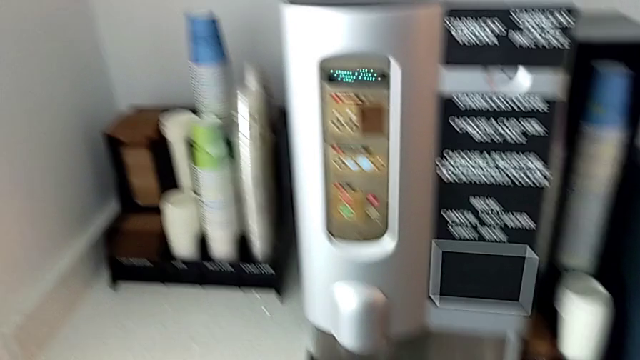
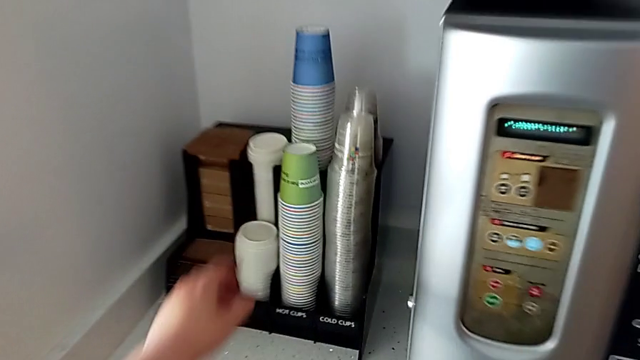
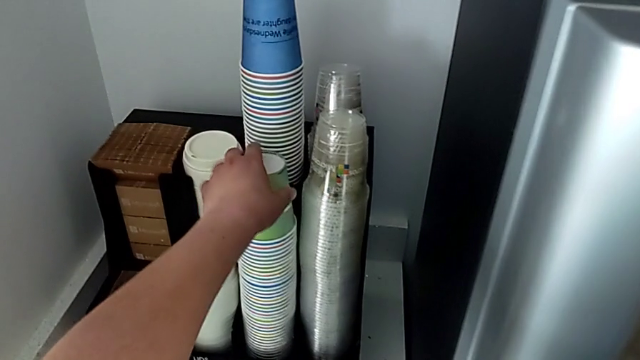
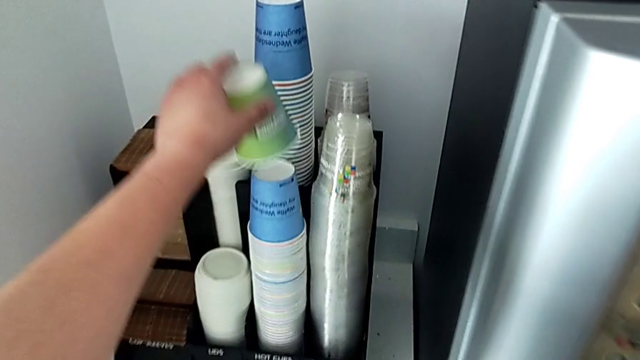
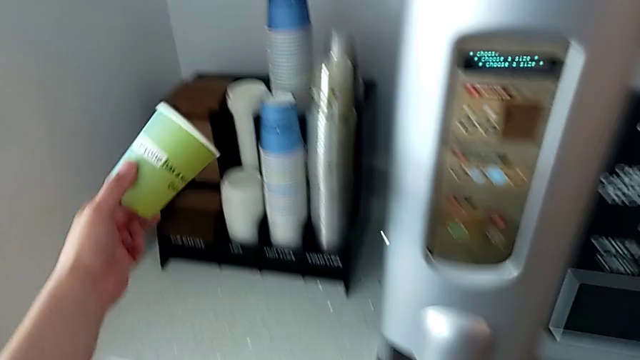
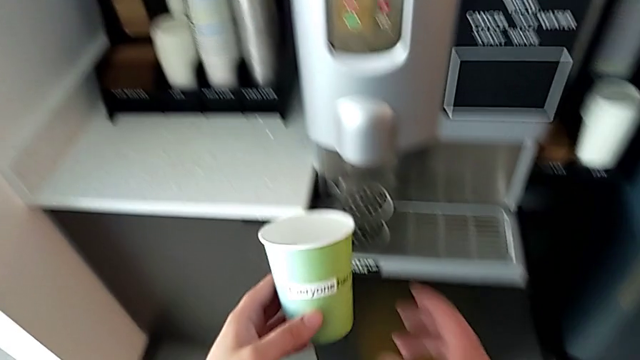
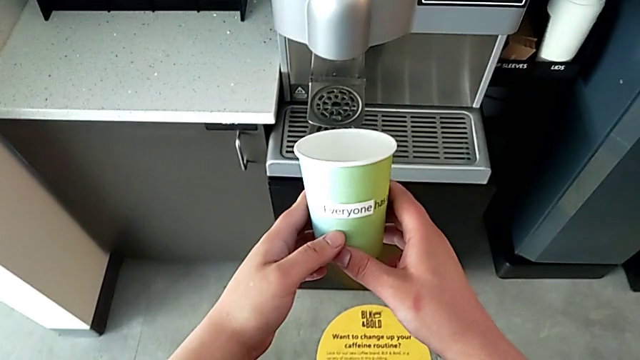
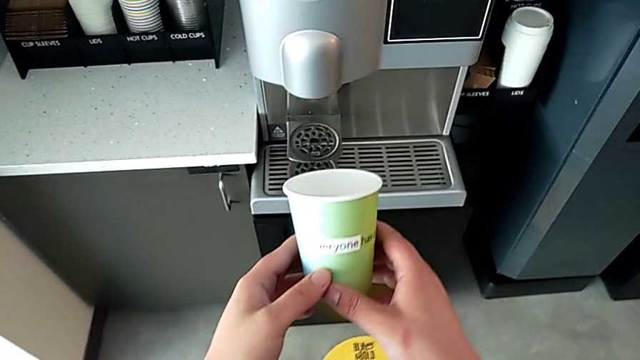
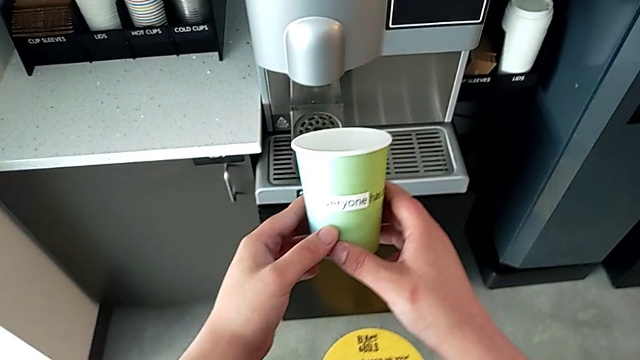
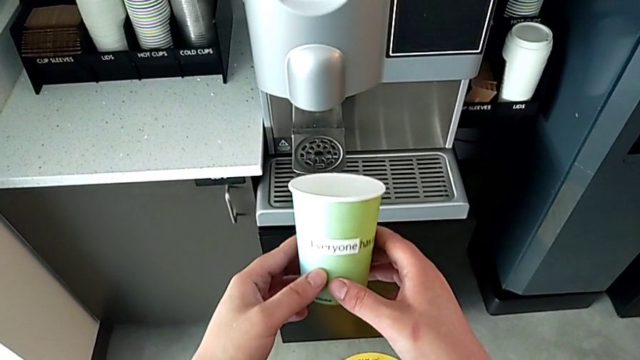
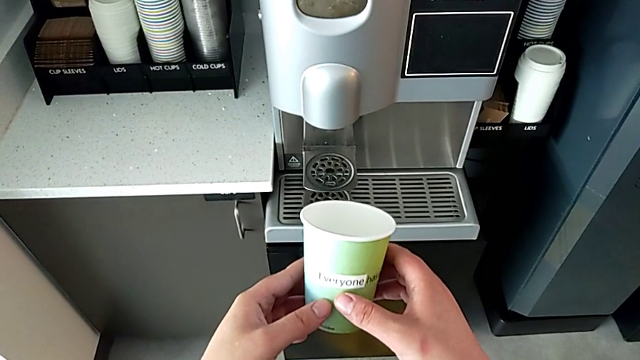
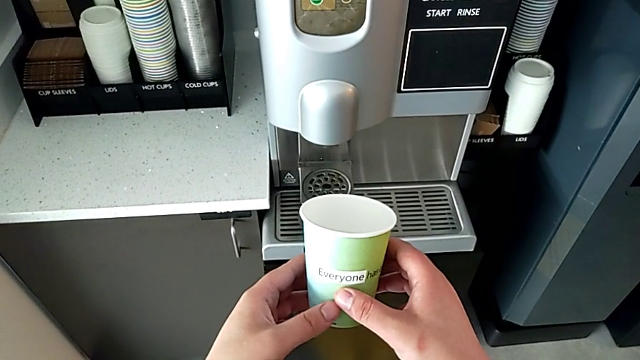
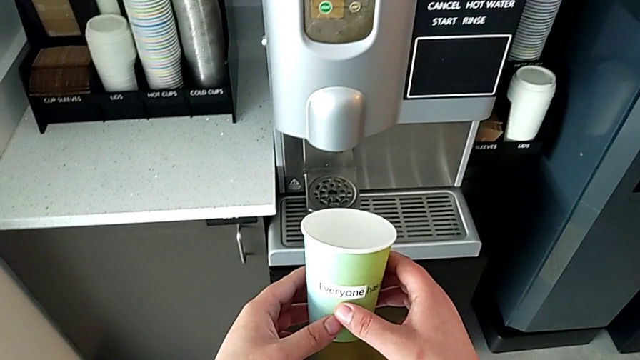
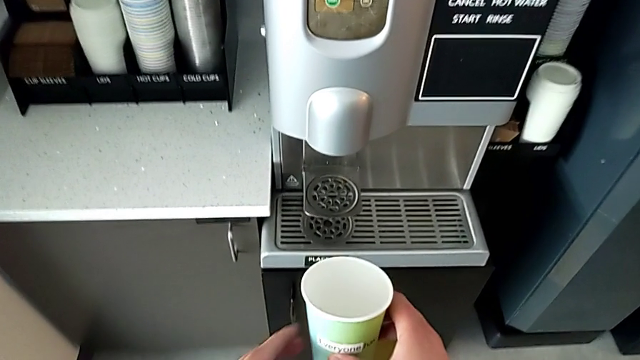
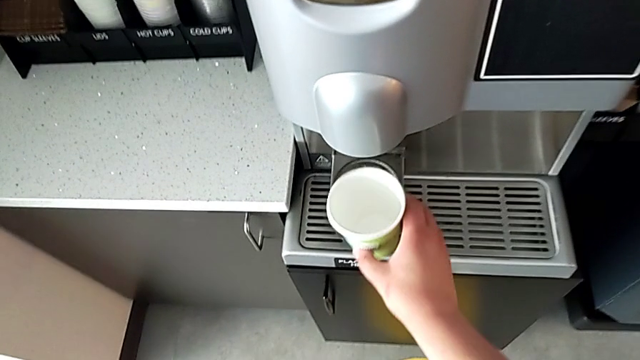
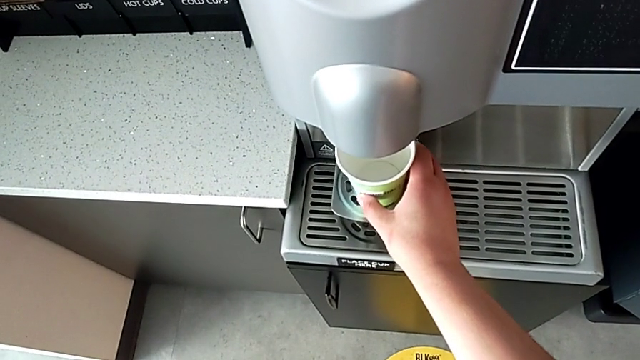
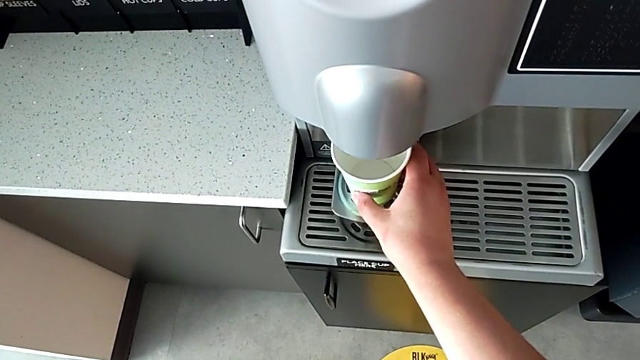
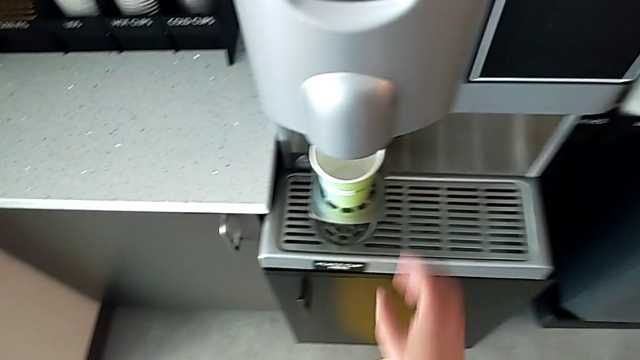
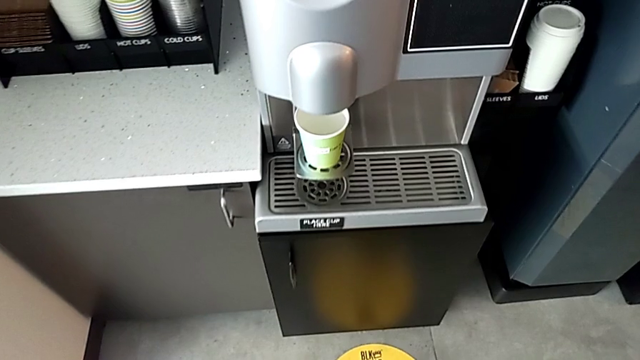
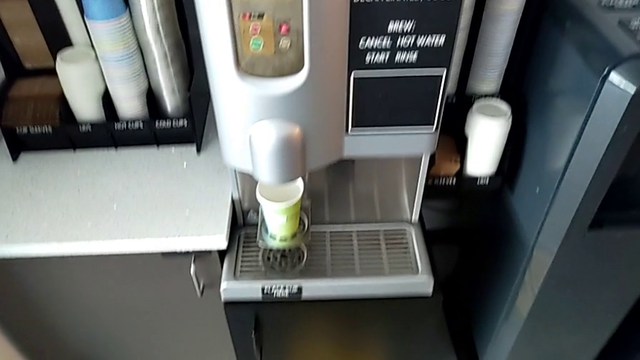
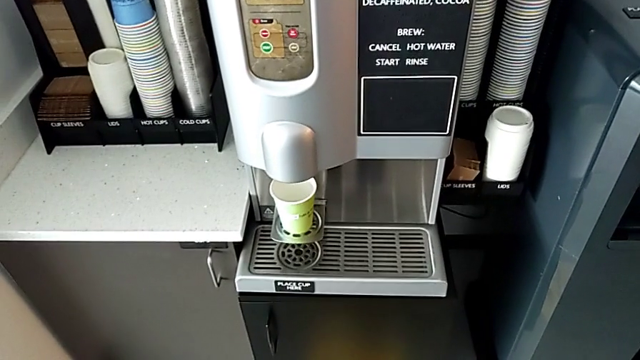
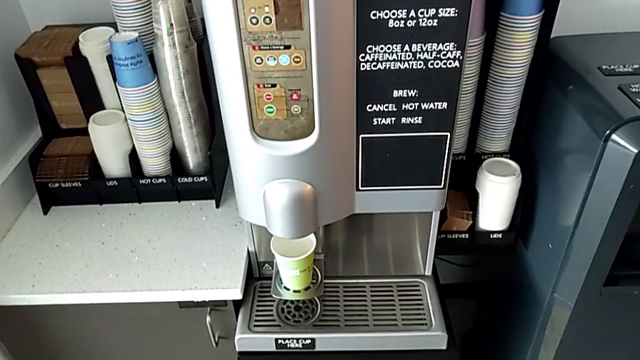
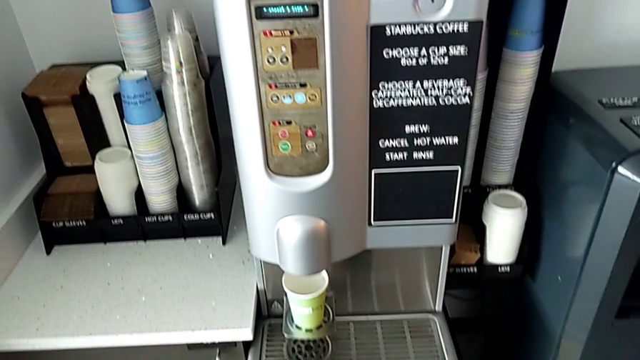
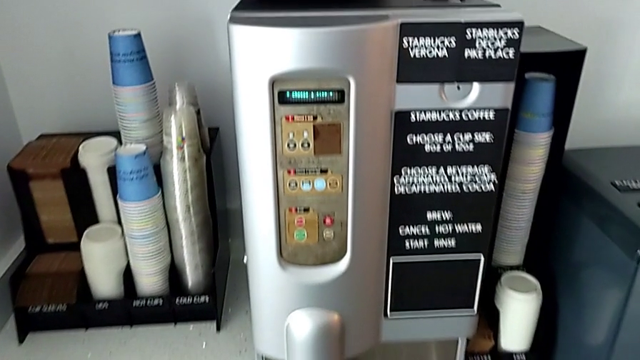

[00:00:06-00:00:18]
The camera wearer is making a coffee cup. They grab the cup, lift it, hold it and place it.

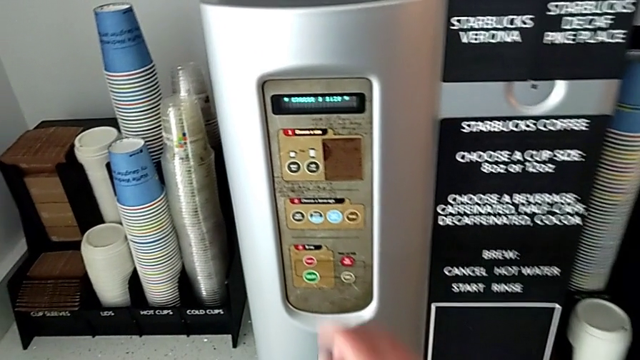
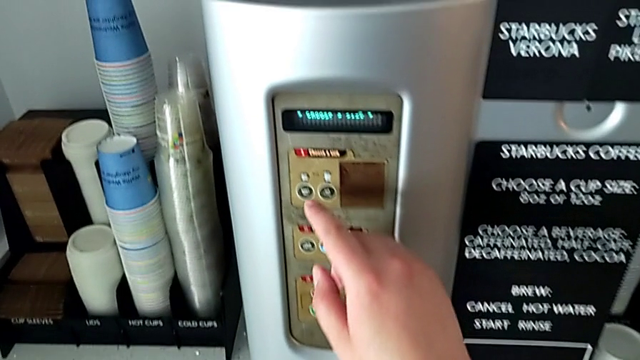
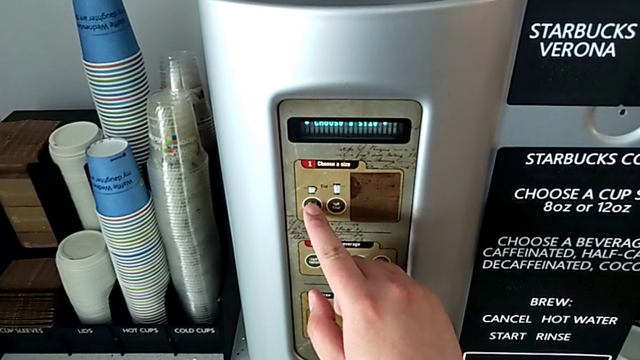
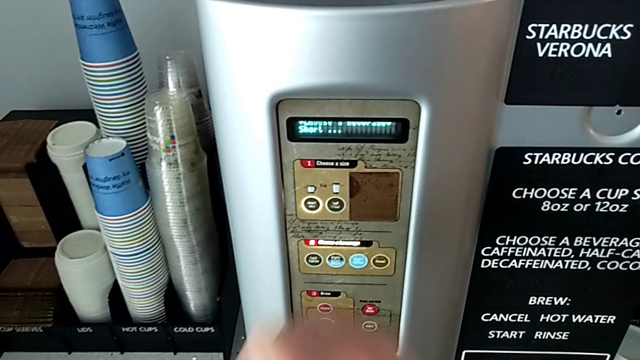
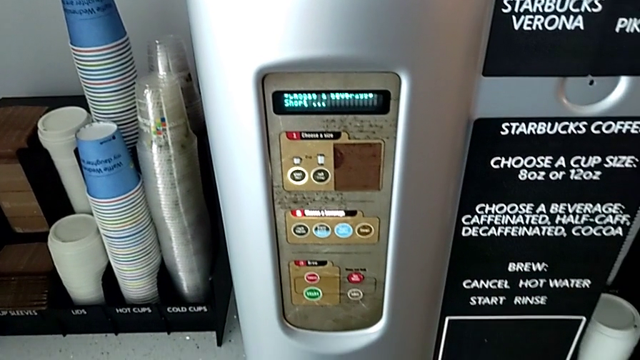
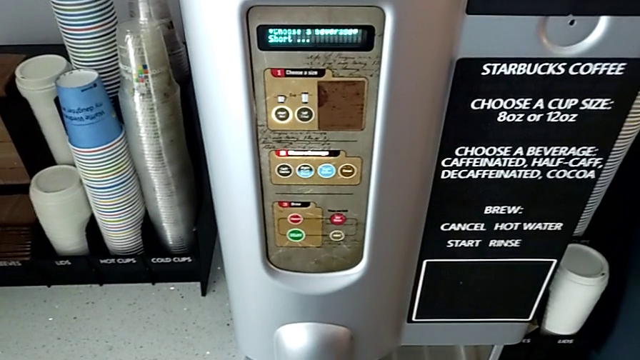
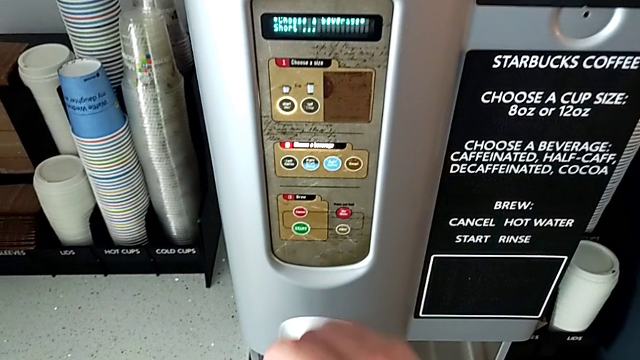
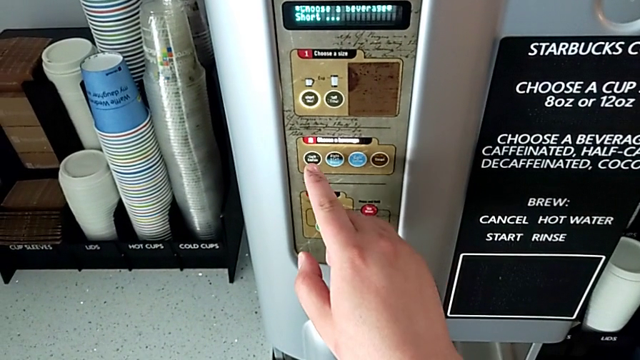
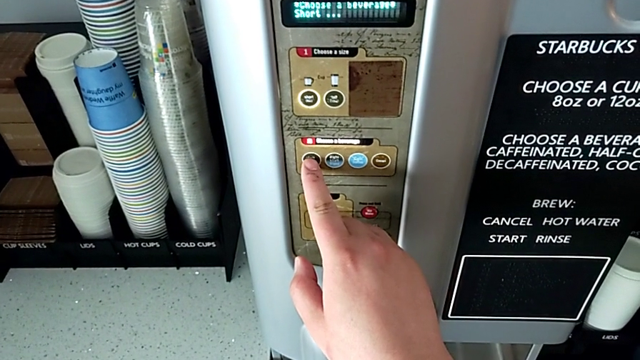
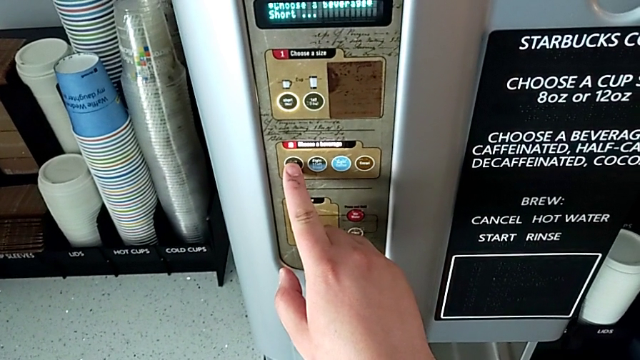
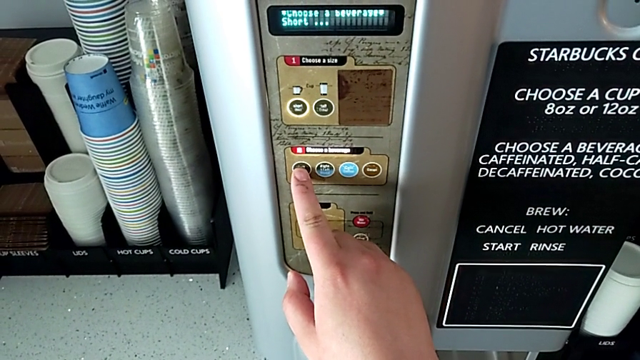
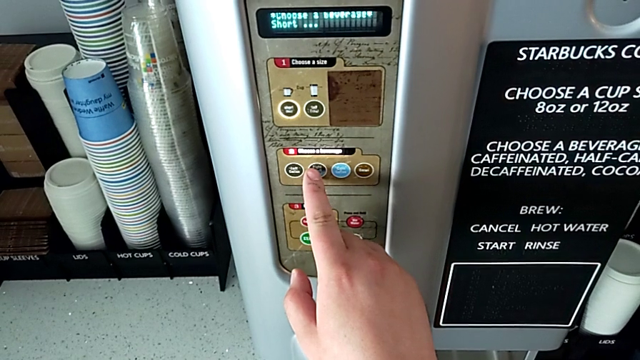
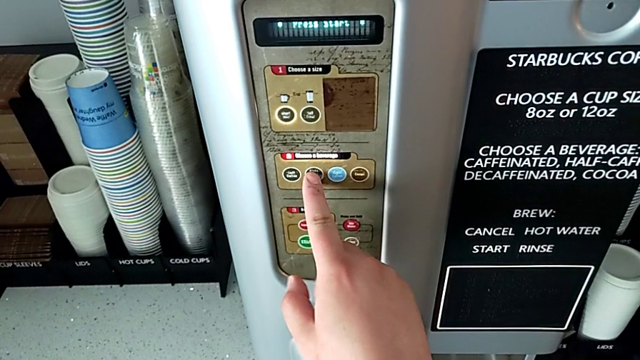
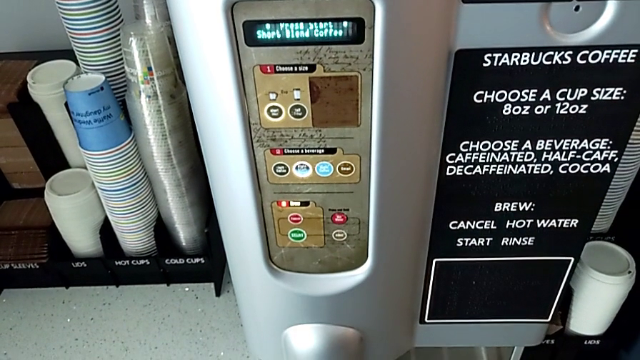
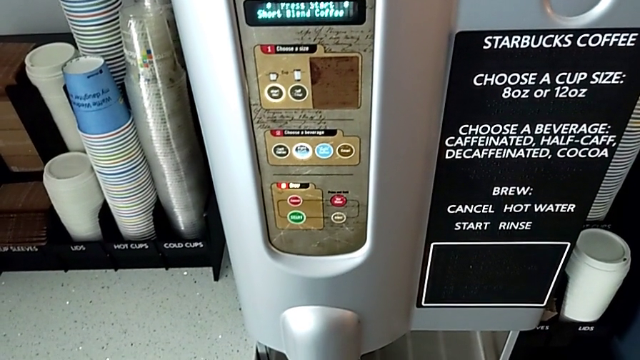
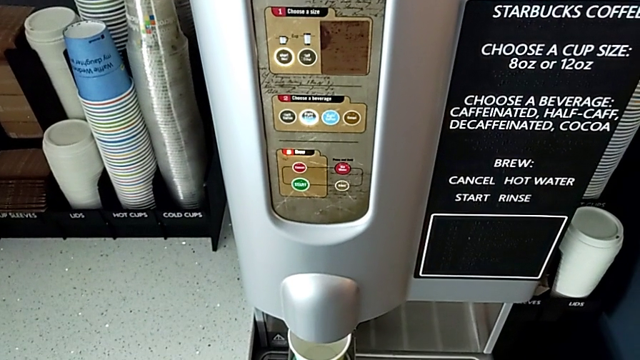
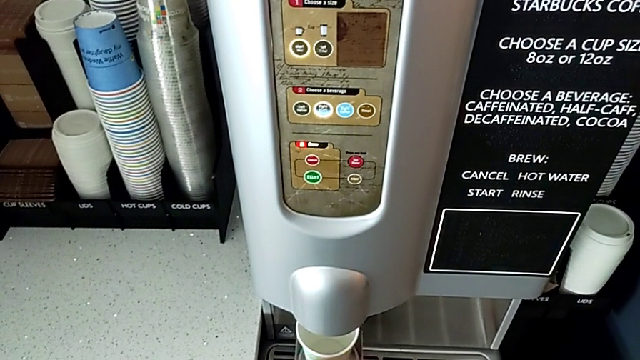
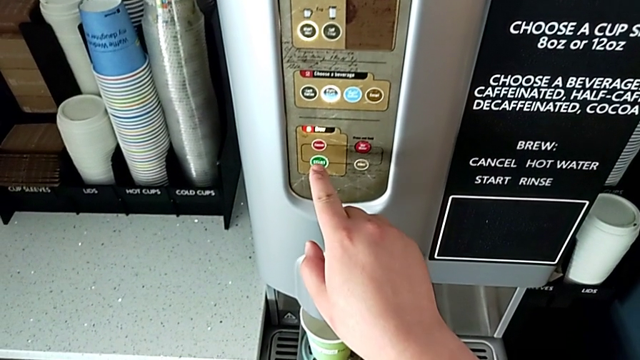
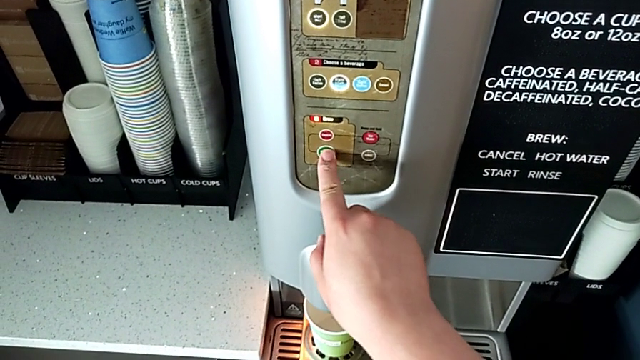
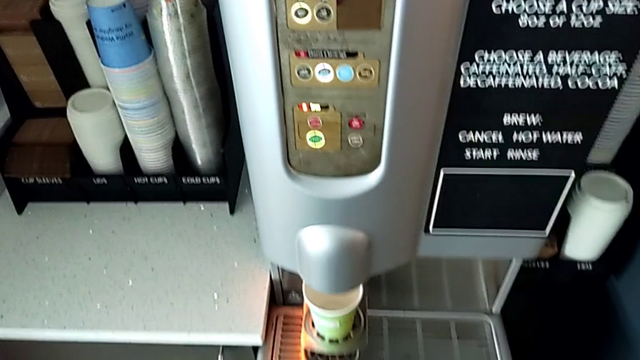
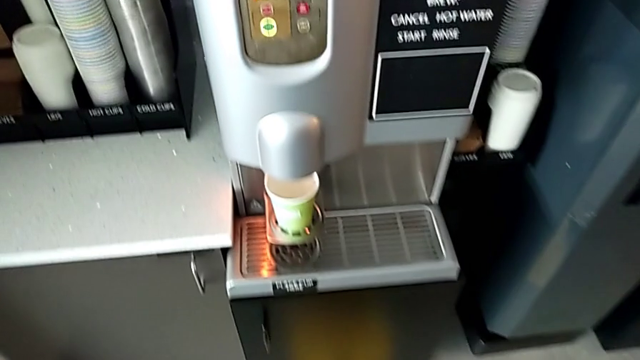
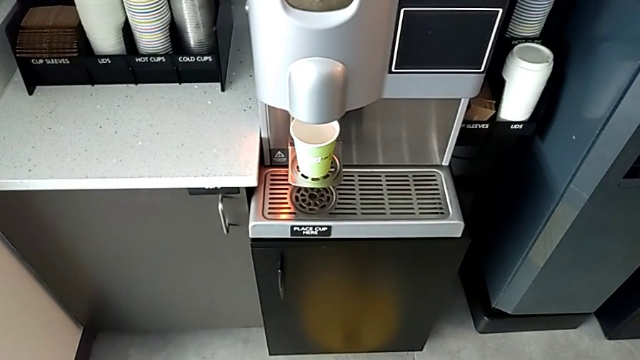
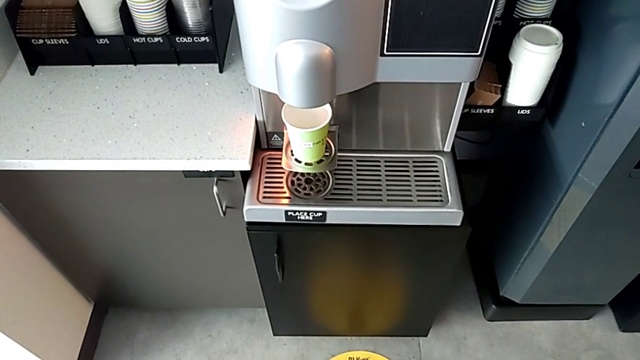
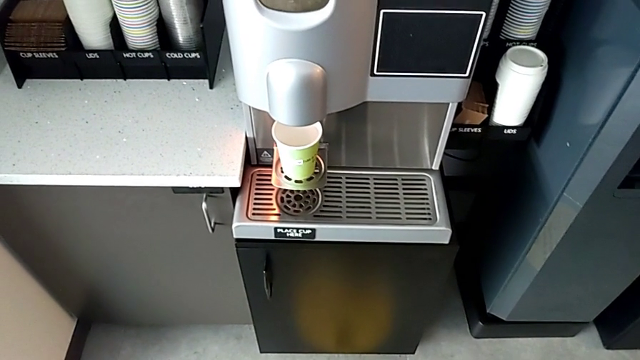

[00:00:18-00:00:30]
The camera wearer is making a coffee cup. They press the small coffee button, touch the left coffee button, press the half half coffee button and press the green start button.
